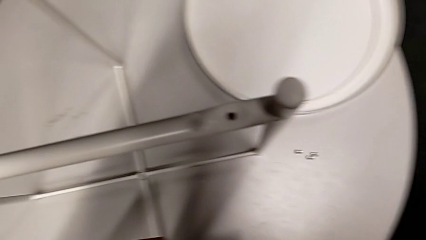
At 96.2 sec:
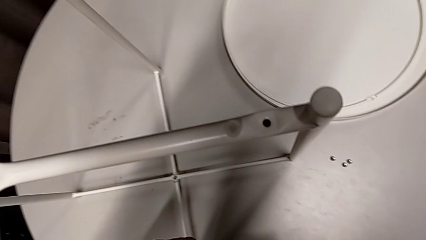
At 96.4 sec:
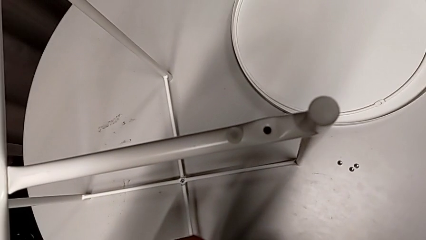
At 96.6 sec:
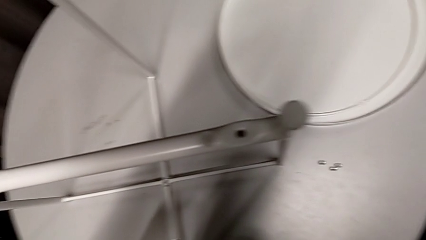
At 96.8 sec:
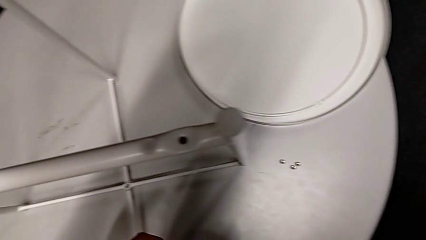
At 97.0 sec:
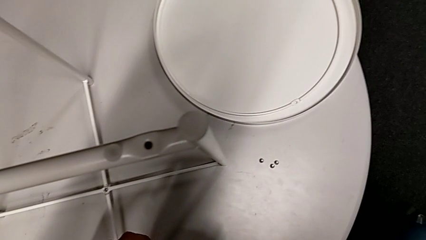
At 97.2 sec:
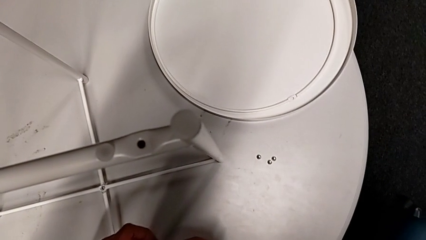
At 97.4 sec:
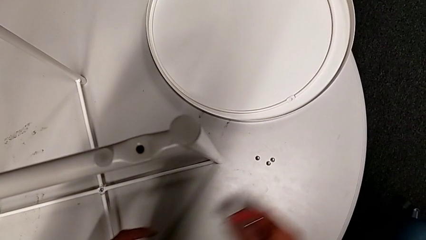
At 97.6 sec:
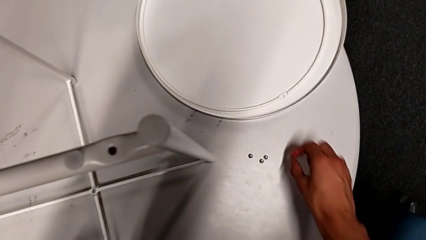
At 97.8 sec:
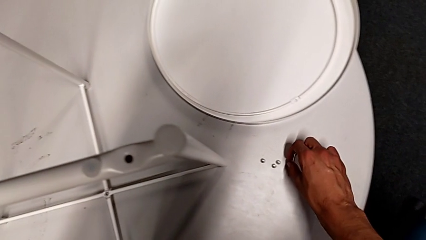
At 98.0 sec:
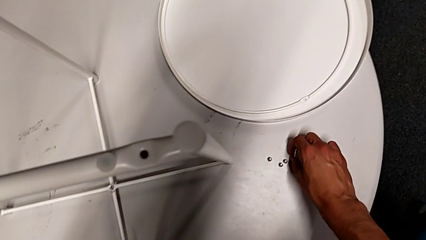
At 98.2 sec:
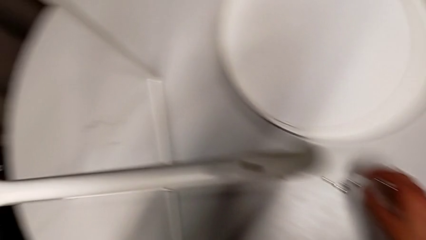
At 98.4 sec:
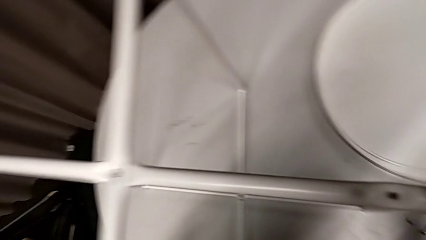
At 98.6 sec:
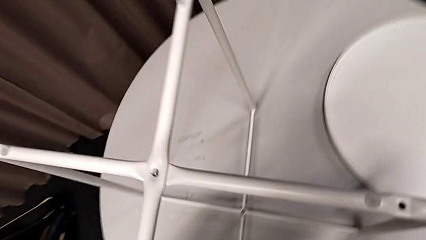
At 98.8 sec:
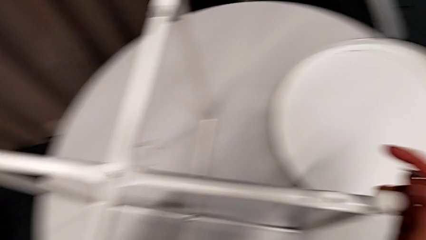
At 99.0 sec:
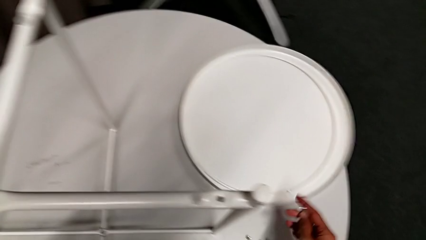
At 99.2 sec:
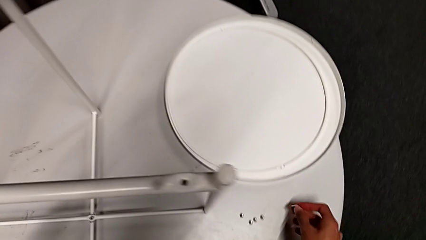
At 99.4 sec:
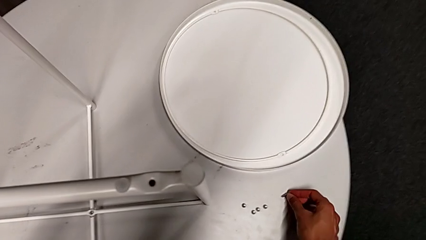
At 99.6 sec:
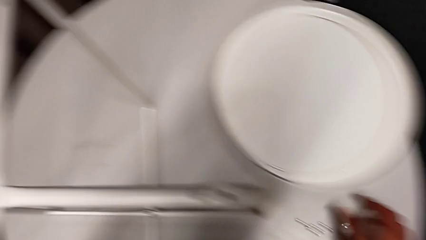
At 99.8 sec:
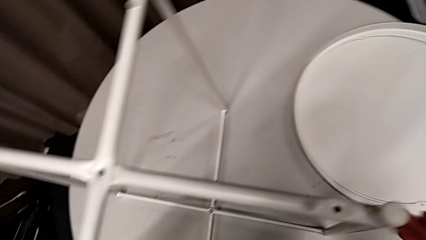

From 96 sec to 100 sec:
The camera wearer is unscrewing the bottom hex socket head of the legs. They grab the hex socket head, place it and place the Allen wrench.

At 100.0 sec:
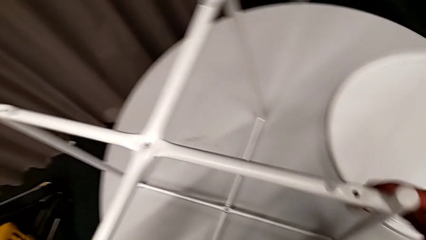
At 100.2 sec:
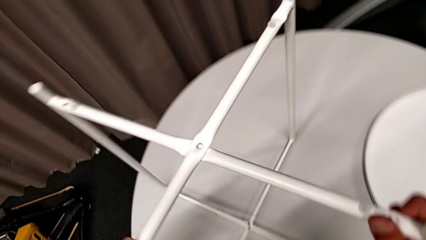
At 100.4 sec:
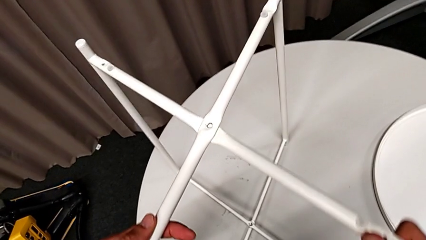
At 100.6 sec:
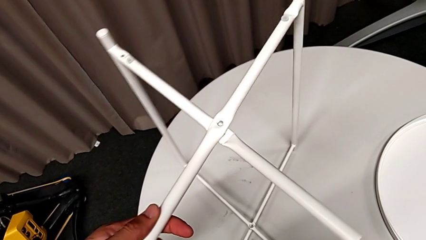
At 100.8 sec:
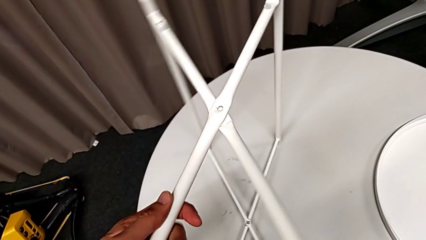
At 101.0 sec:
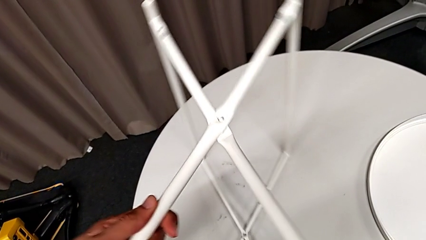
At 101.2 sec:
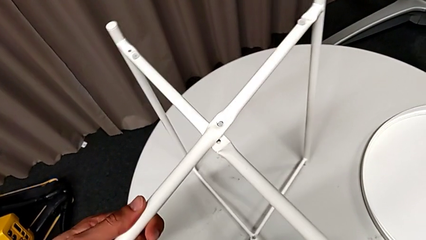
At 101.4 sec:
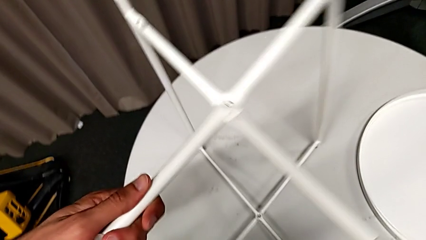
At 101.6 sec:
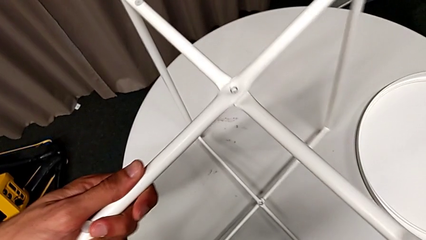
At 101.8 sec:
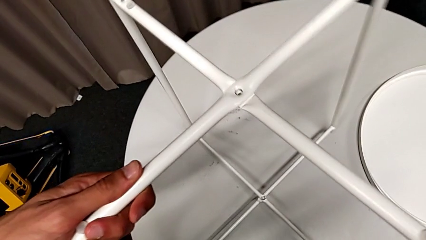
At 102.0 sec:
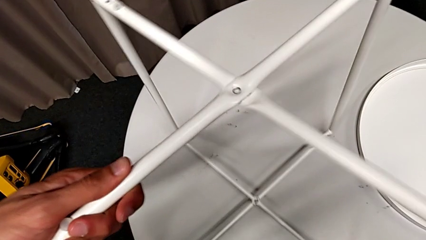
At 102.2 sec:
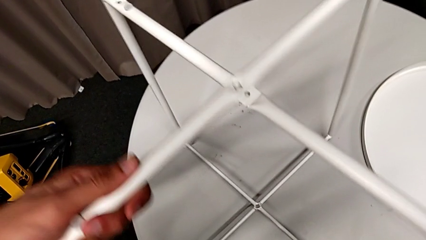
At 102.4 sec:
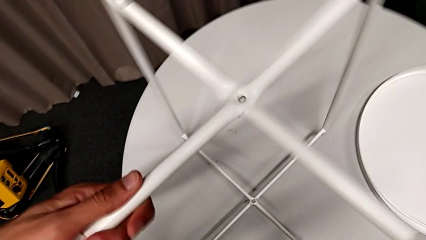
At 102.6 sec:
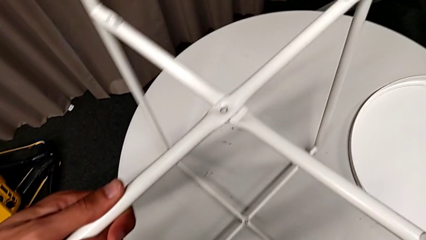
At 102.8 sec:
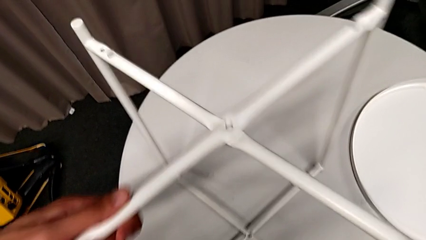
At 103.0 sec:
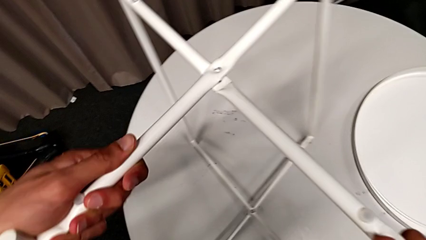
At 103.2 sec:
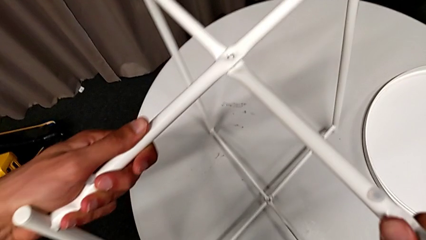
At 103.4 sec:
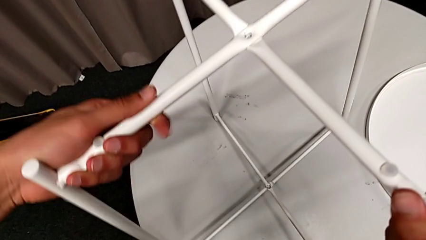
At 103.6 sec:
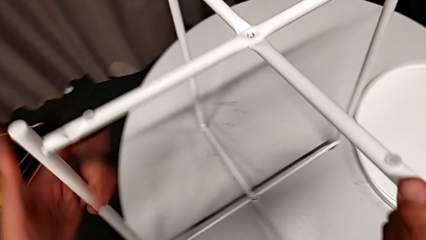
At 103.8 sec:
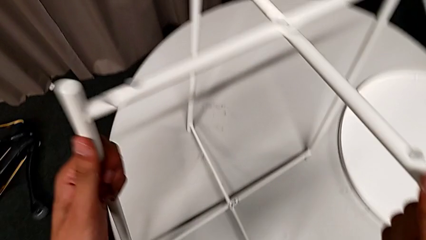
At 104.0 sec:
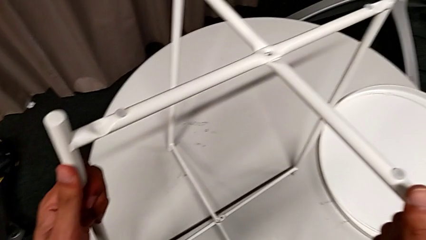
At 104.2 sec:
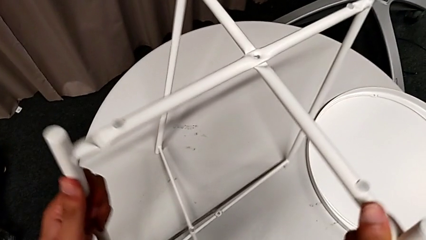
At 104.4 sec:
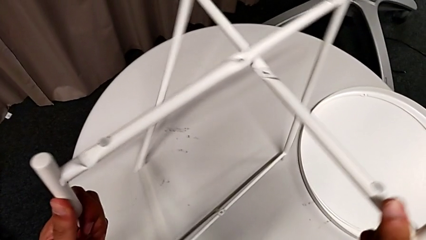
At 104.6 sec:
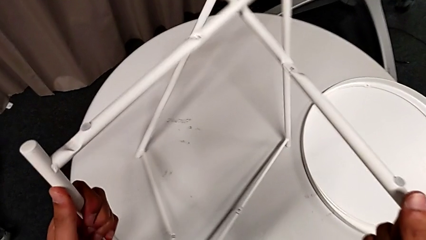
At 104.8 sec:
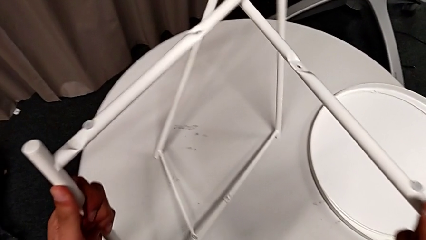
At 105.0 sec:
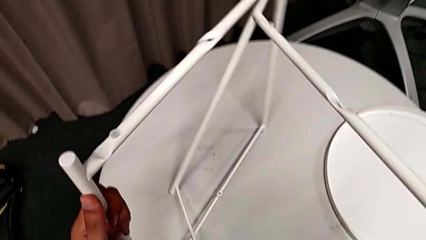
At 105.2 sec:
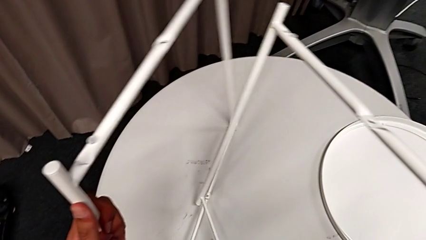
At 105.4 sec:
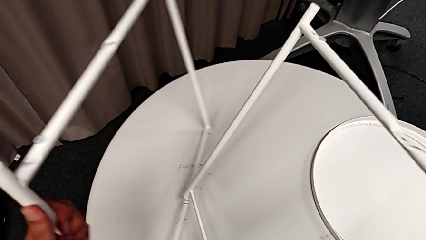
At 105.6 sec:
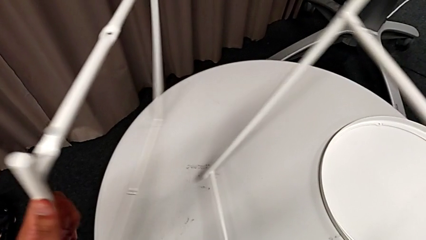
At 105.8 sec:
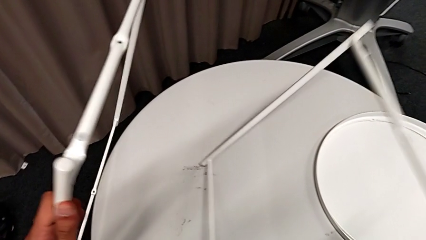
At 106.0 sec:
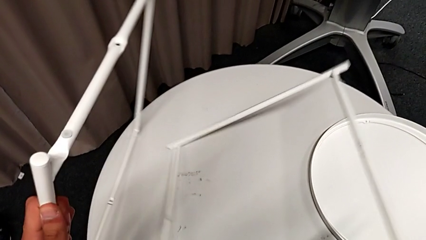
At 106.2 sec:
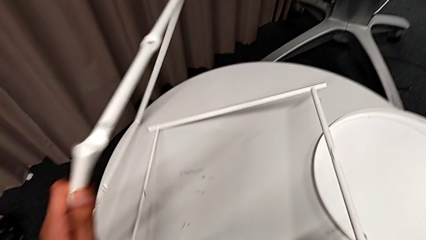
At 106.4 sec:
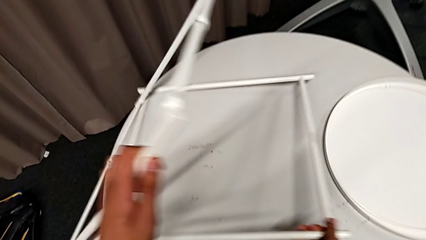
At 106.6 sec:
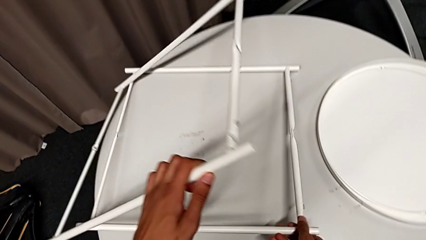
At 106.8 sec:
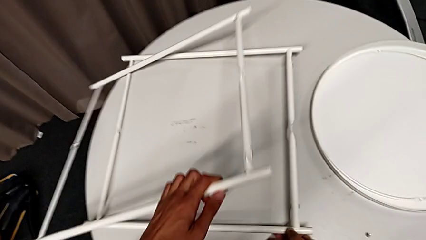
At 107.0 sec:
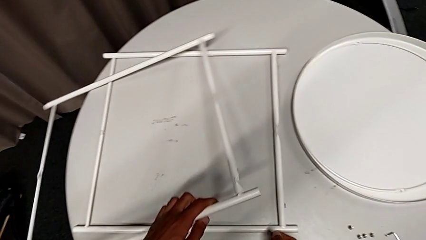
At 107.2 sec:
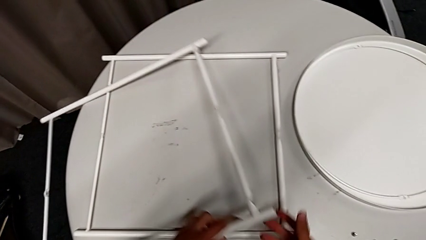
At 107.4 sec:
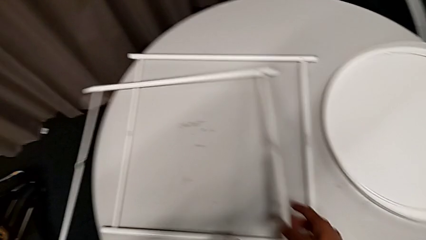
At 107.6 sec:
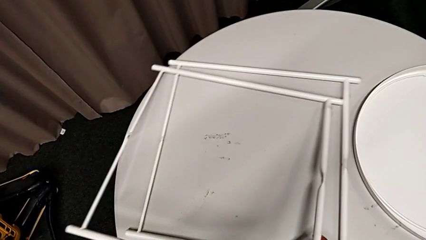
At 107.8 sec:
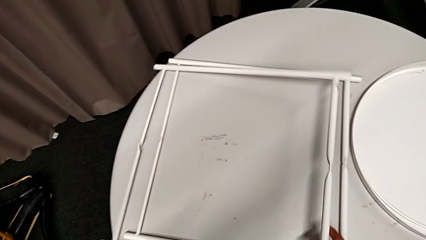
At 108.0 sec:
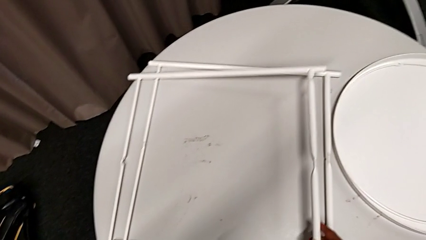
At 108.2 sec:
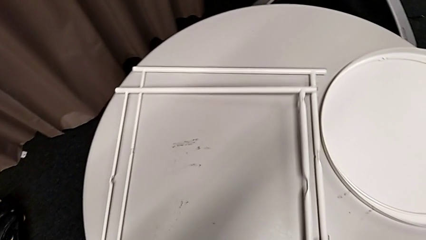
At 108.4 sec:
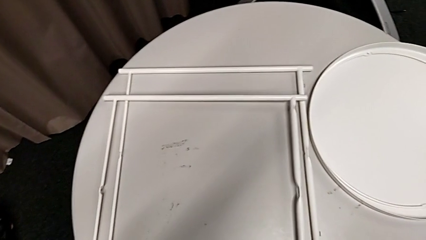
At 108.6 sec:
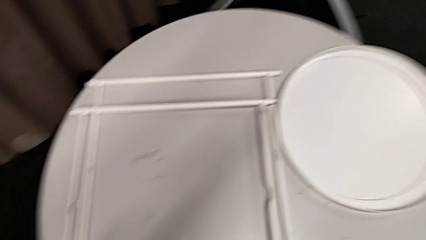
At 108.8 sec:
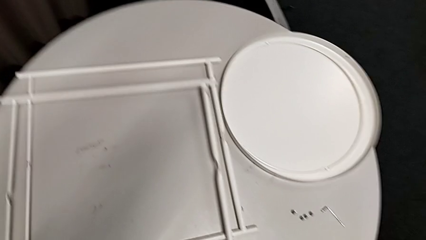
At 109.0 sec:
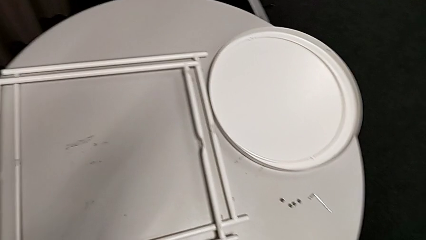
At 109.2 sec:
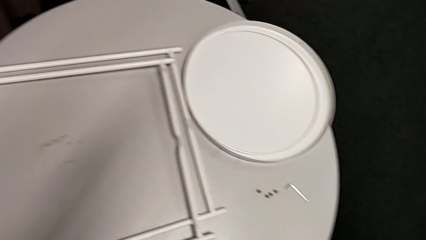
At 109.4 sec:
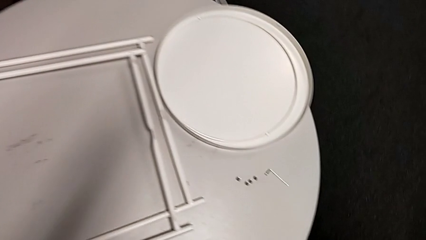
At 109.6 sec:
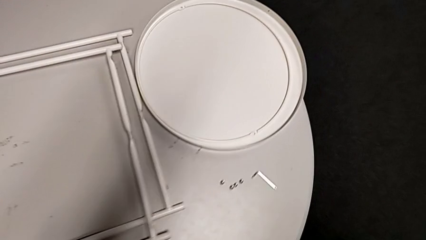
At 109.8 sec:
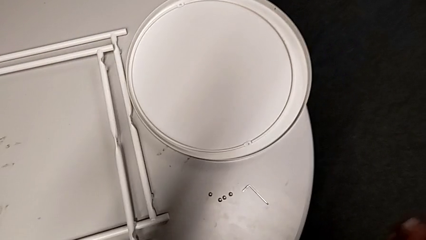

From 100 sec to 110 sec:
The camera wearer disassembles the legs of the table. They slide the leg, disassemble it, place the leg with the left hand and place the leg with the right hand.
